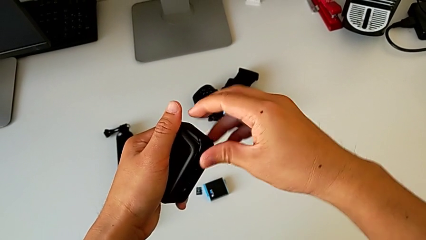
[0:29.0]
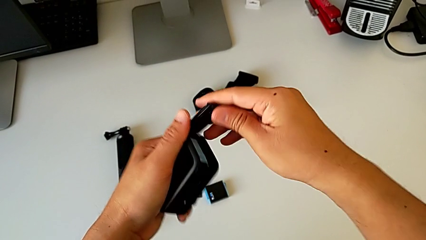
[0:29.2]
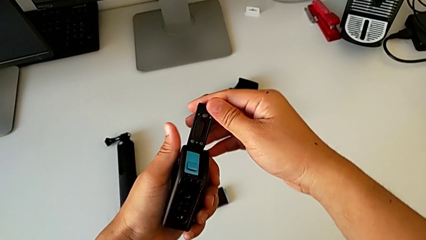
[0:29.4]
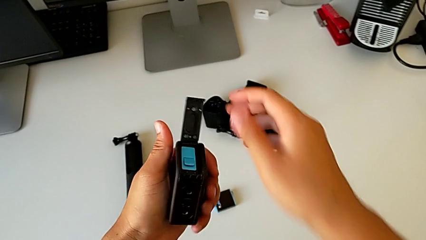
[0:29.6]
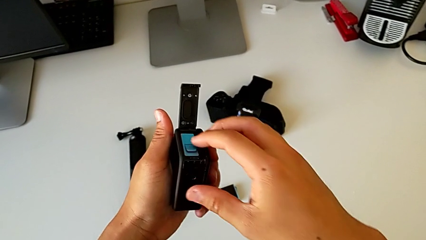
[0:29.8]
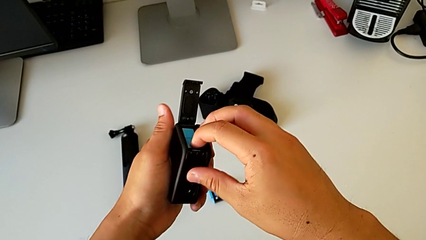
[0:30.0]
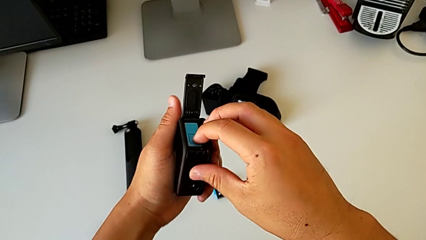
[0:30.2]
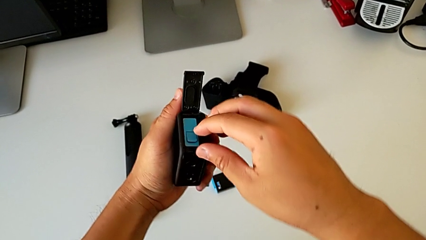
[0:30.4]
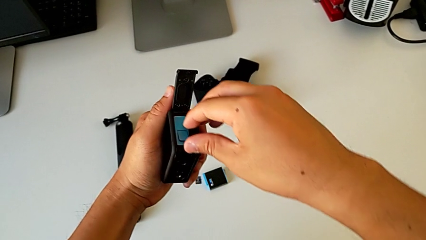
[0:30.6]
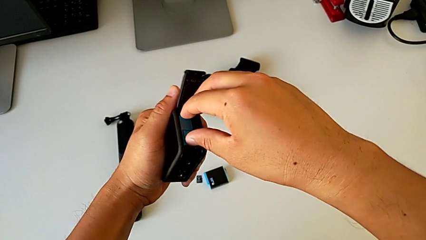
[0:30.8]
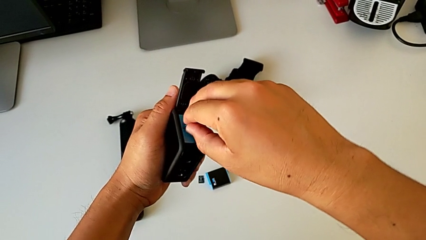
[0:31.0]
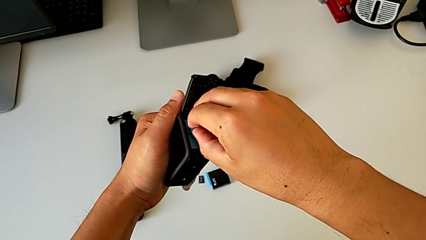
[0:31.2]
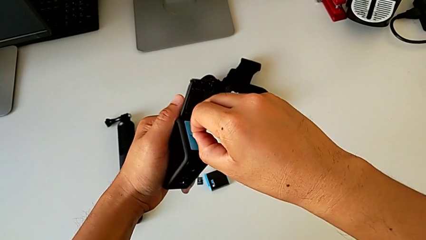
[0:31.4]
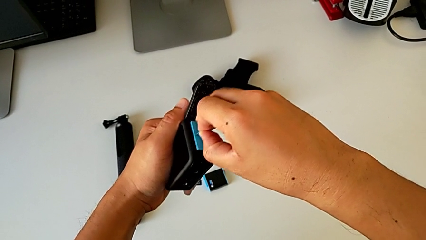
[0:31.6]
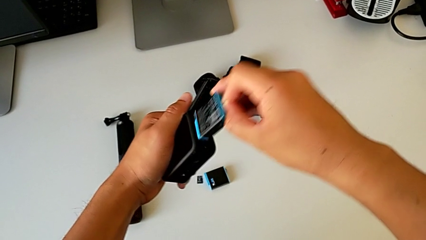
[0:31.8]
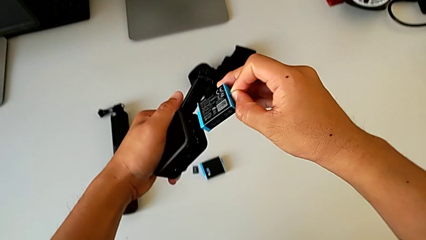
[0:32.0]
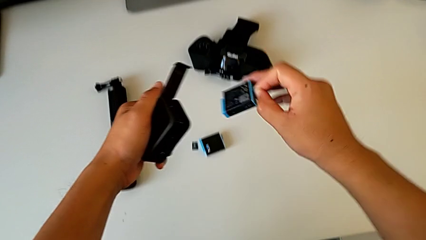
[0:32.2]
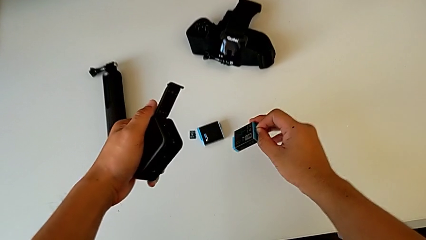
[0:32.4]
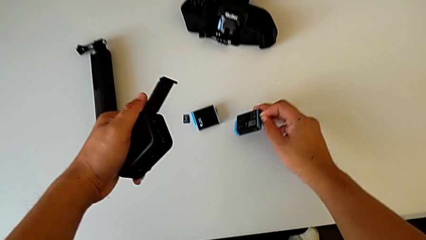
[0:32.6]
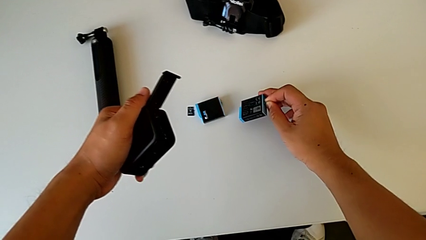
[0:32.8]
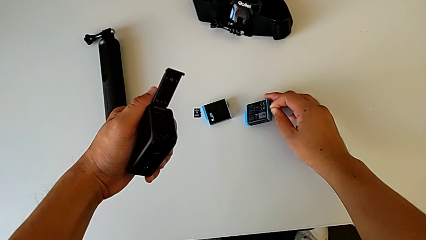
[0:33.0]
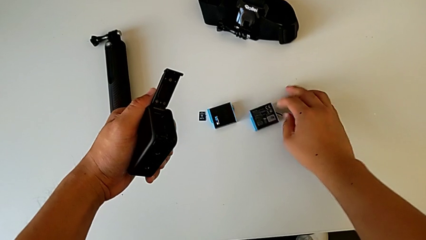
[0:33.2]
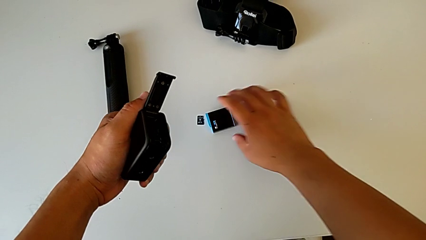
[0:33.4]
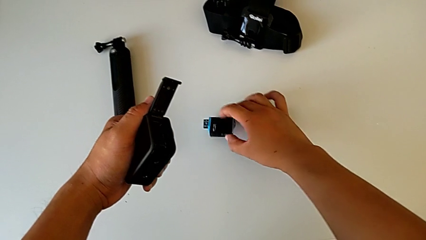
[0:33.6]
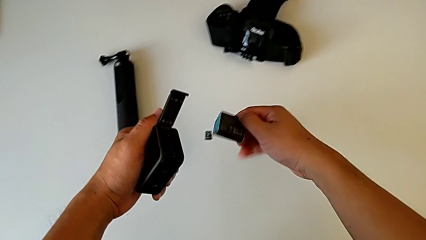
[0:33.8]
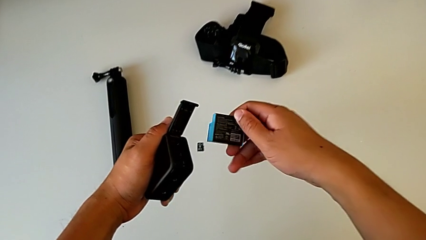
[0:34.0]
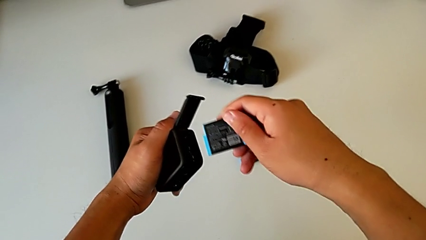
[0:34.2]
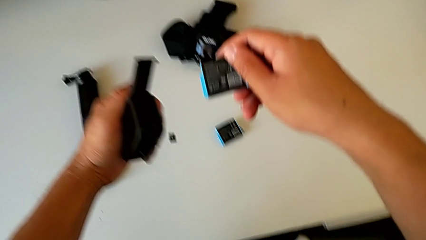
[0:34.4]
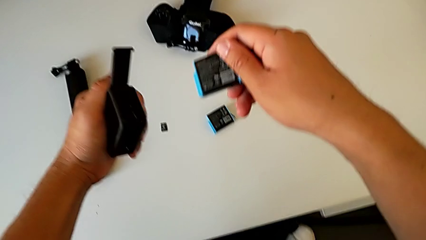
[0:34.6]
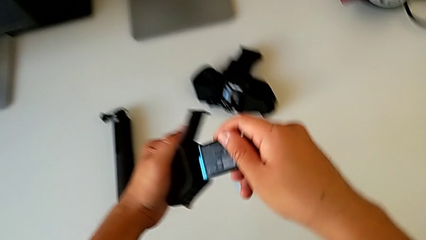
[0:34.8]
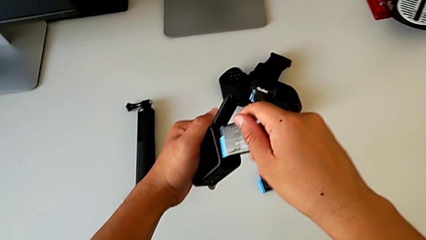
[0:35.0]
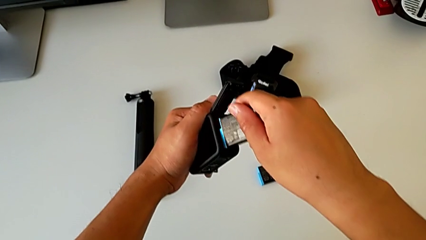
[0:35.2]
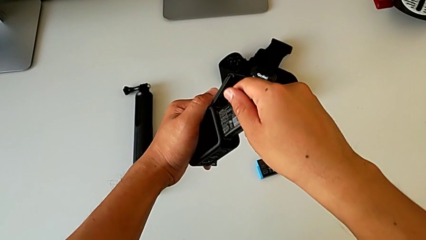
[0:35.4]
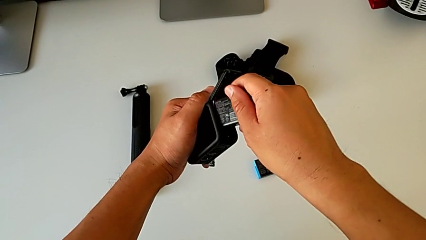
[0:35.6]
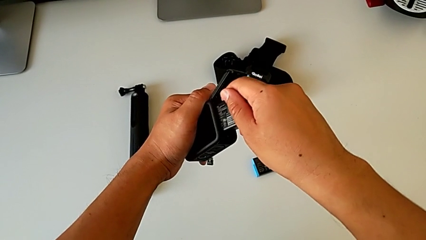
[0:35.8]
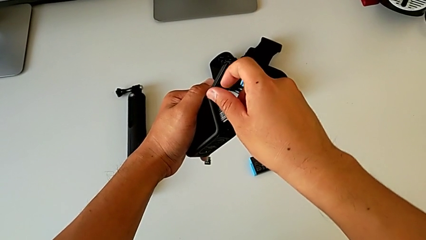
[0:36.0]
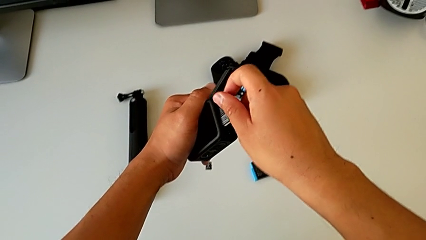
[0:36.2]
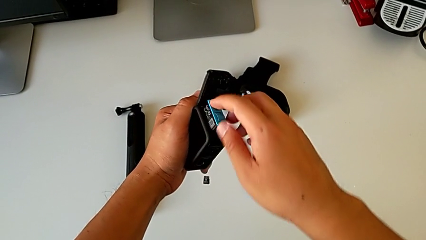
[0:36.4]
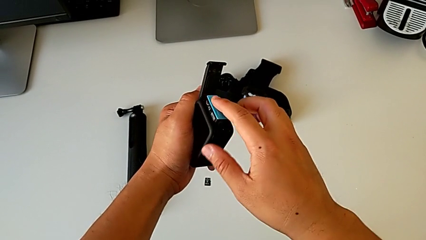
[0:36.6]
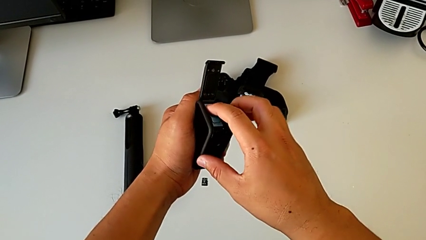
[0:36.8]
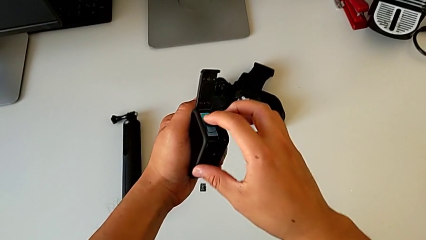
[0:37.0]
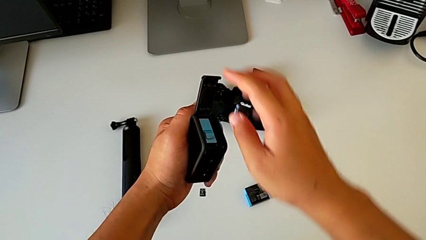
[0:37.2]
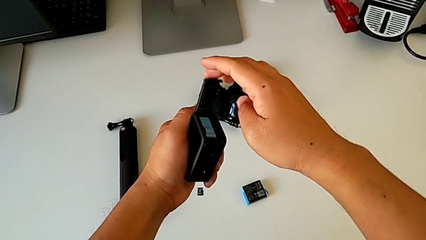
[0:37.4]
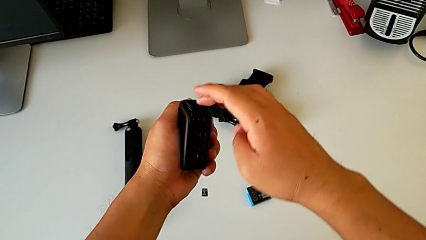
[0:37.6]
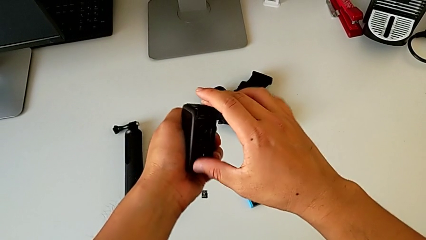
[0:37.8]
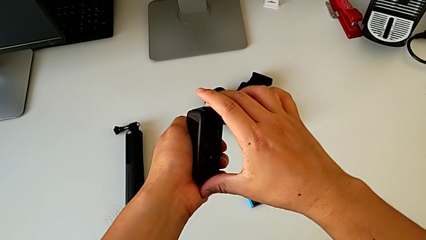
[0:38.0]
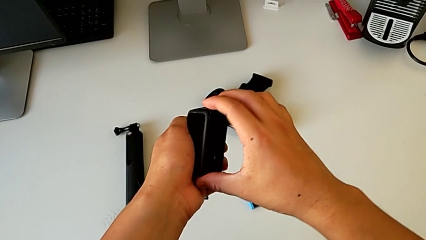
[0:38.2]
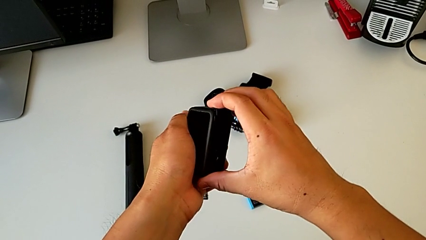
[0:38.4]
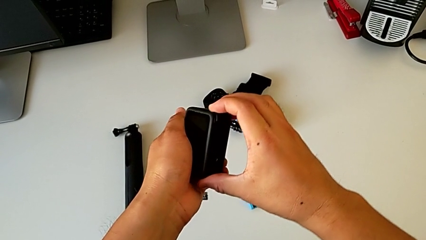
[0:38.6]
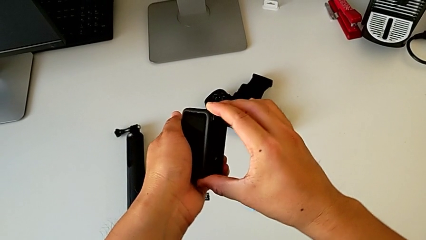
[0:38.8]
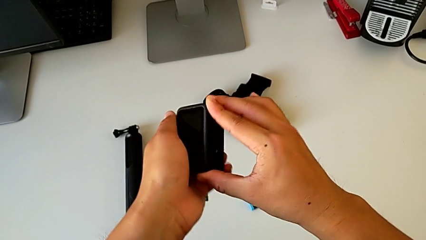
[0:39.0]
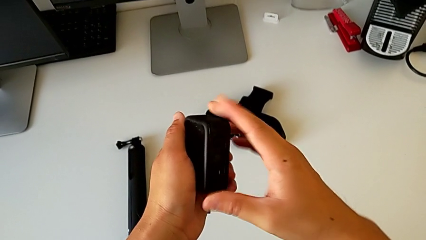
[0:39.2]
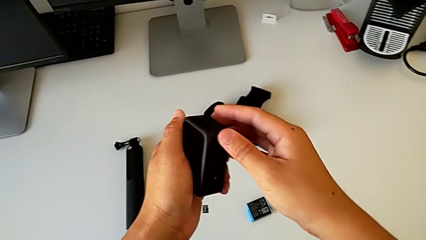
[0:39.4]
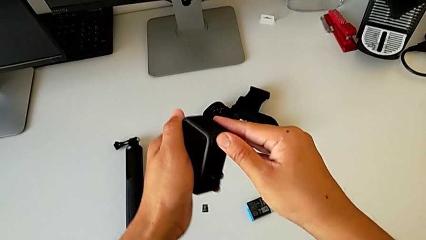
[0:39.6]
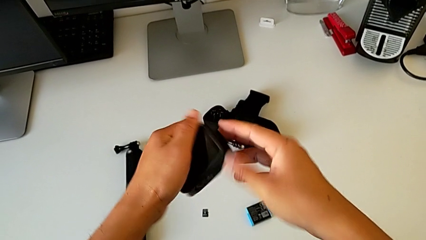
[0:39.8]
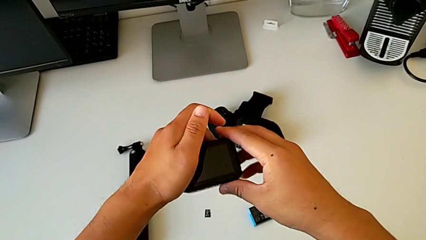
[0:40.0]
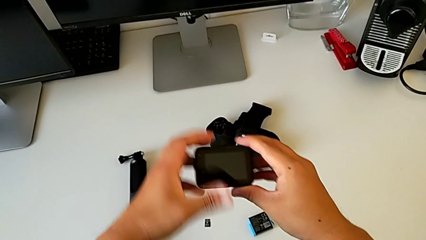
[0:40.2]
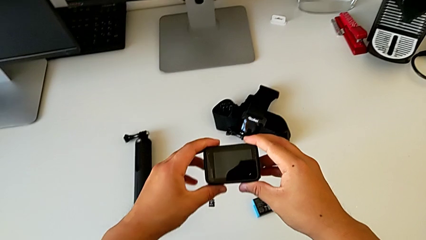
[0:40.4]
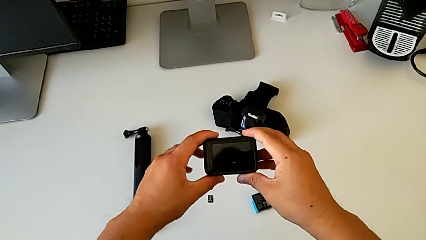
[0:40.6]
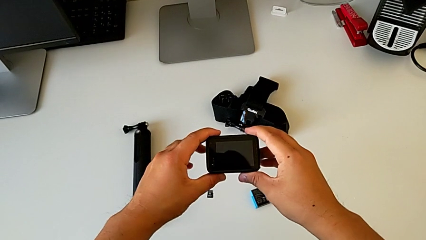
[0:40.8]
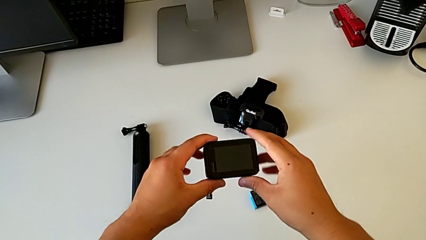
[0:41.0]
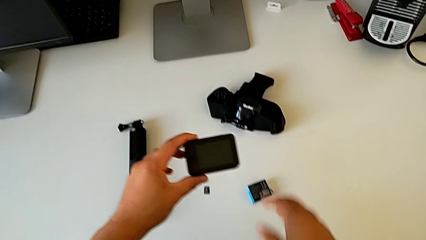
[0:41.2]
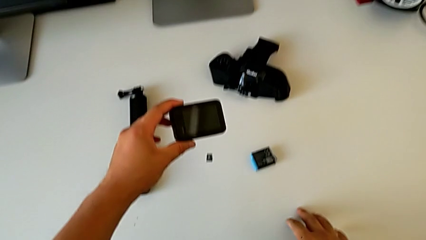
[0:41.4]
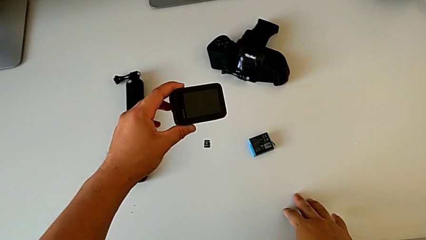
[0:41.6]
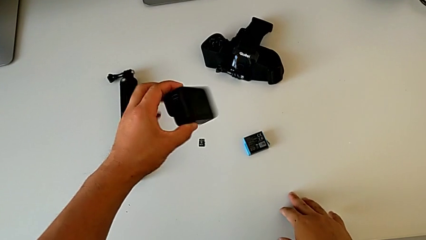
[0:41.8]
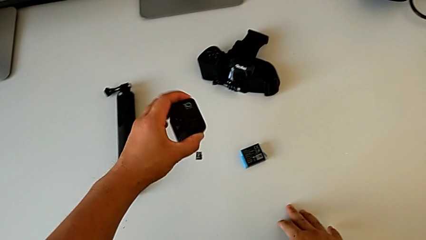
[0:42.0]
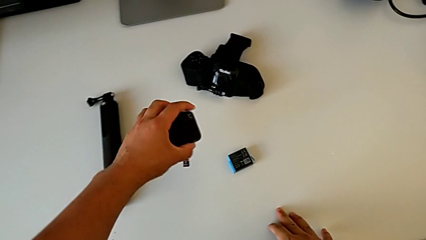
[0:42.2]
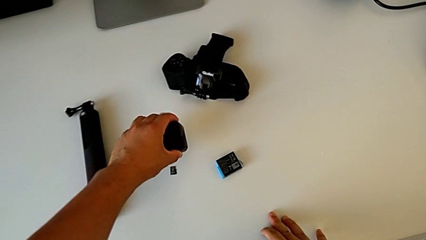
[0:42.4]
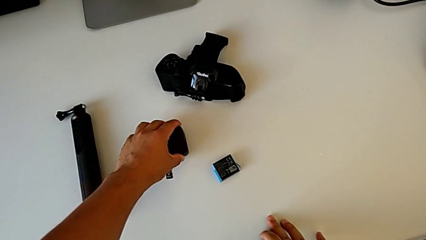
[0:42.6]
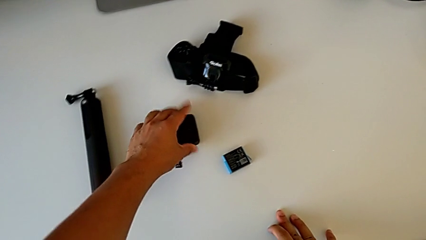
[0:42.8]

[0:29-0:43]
The camera wearer is exchanging the battery of the GoPro. They grab the battery, withdraw it, place it, grab the new battery, insert it, grab the battery door, close it, rotate the GoPro and place it.

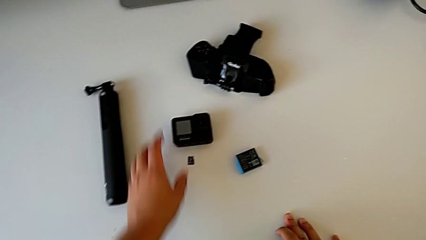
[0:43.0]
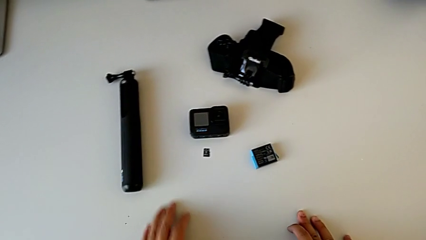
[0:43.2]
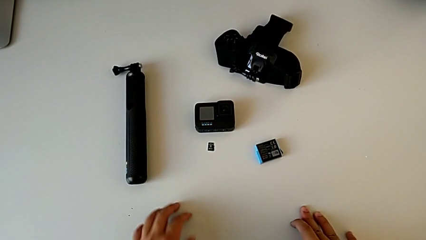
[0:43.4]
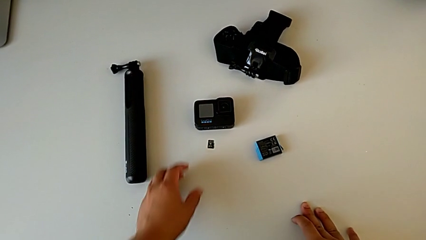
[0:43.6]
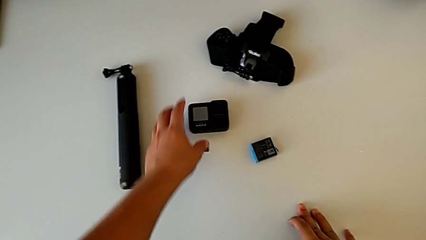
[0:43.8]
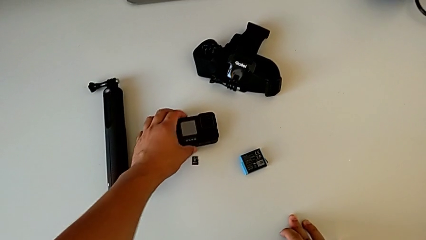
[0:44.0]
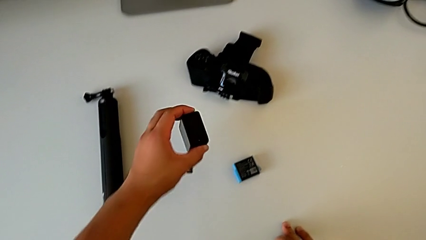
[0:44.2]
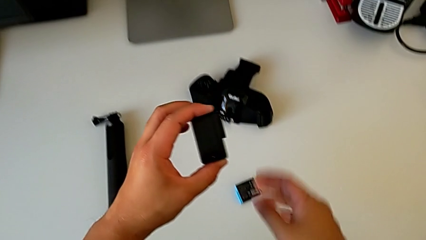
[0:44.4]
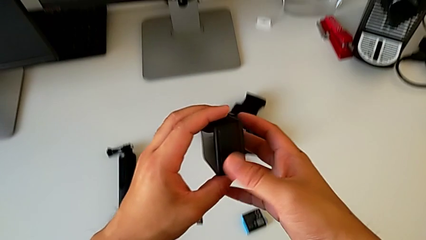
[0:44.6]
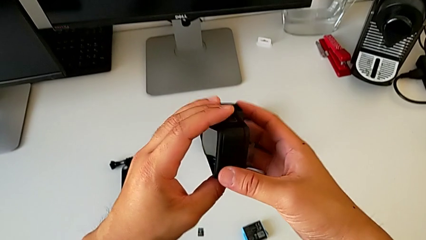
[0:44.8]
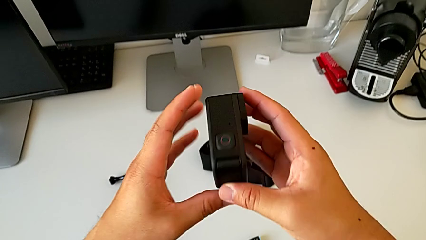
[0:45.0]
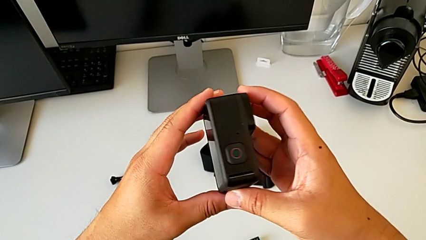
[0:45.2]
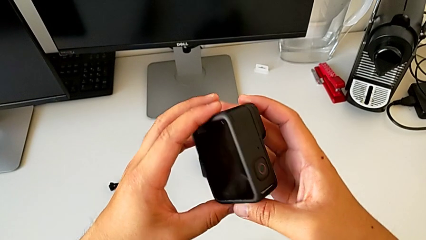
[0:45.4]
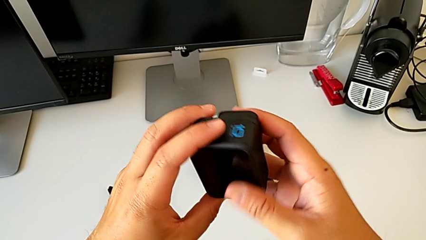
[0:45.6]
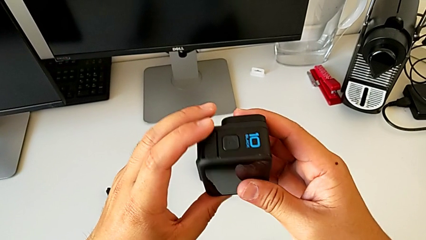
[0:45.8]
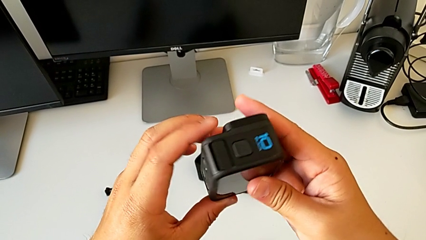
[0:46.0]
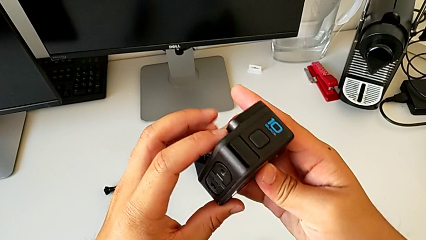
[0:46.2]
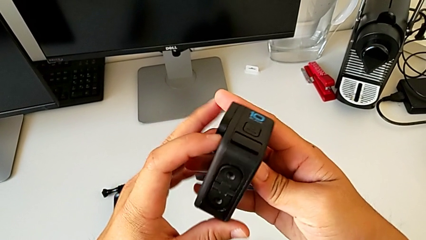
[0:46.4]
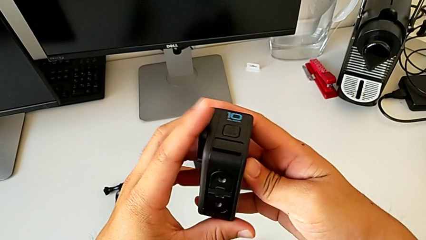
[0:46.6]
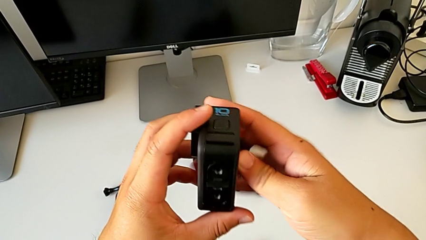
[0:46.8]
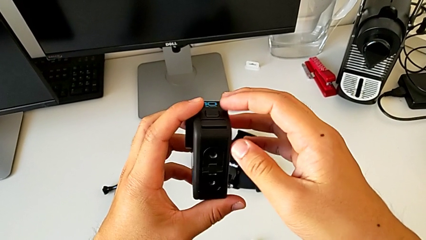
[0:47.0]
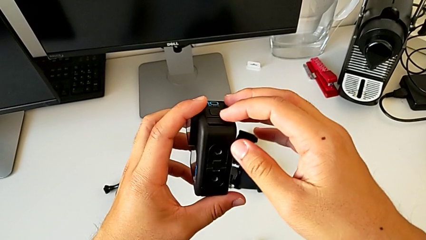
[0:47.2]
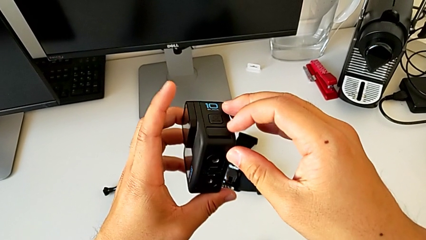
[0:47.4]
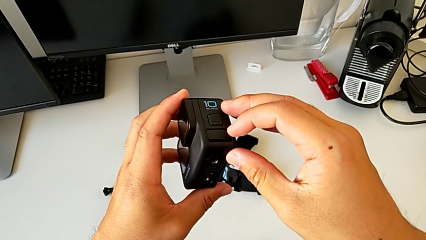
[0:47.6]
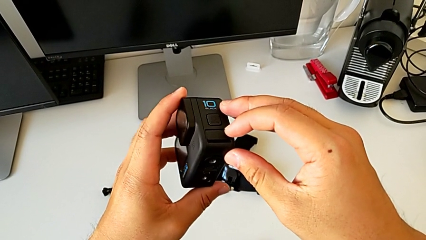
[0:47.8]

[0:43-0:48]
The camera wearer is exchanging the SD card of the GoPro. They grab the GoPro, lift it and inspect it.
